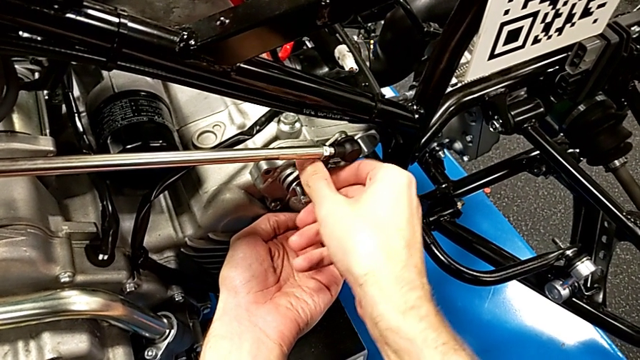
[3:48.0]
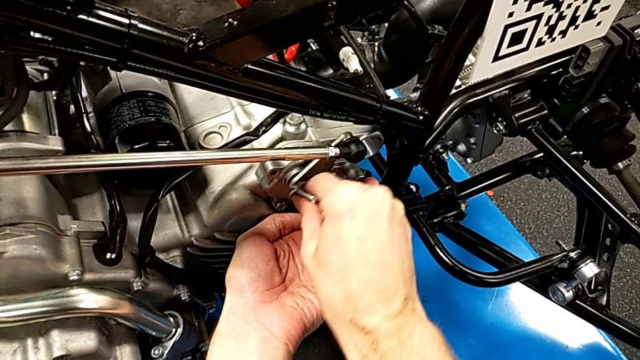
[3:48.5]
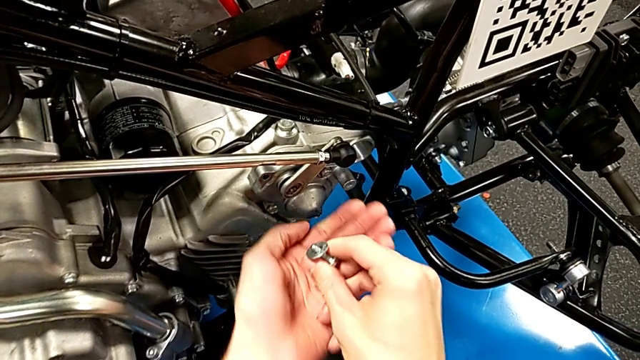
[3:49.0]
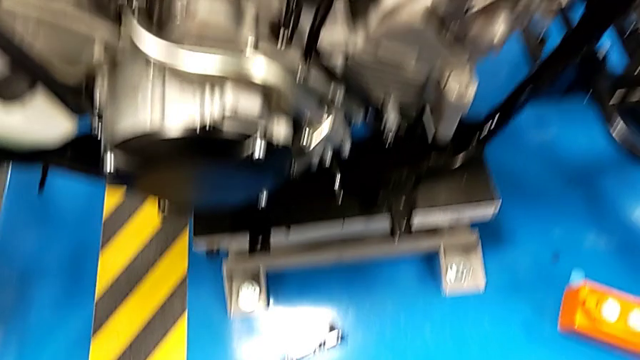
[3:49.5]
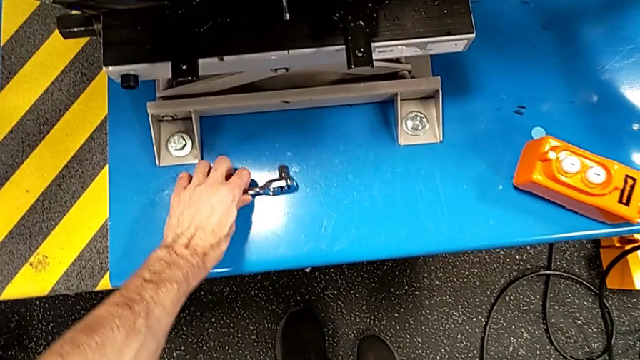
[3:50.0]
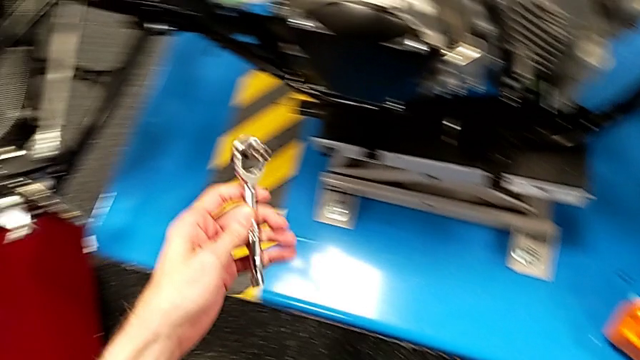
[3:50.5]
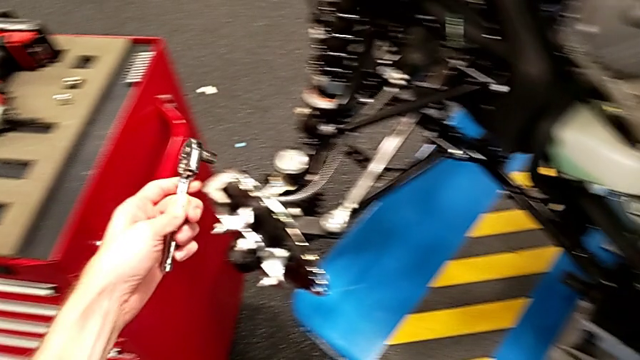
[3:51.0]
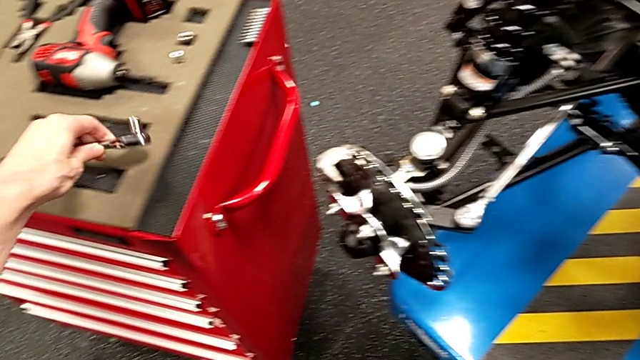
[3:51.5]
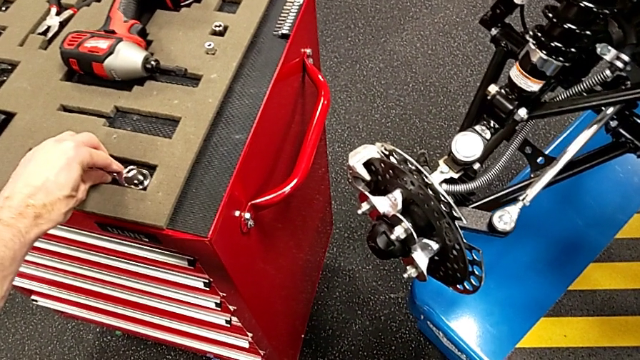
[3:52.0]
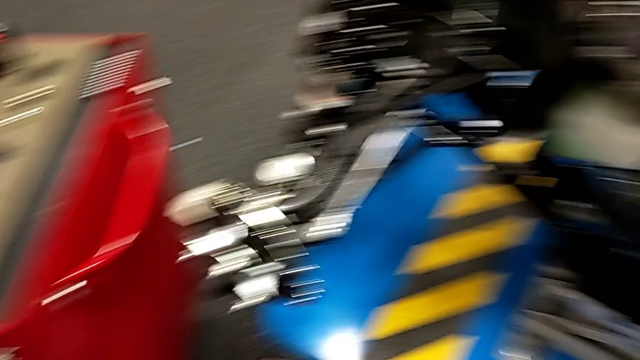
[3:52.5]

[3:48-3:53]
The camera wearer is grabbing the ratchet and tightening the bolts. They withdraw the bolt, grab the ratchet and place it.

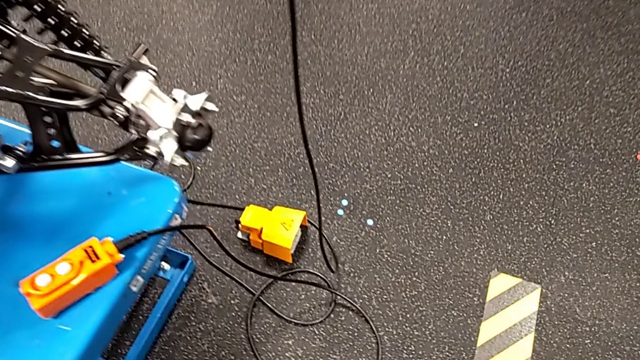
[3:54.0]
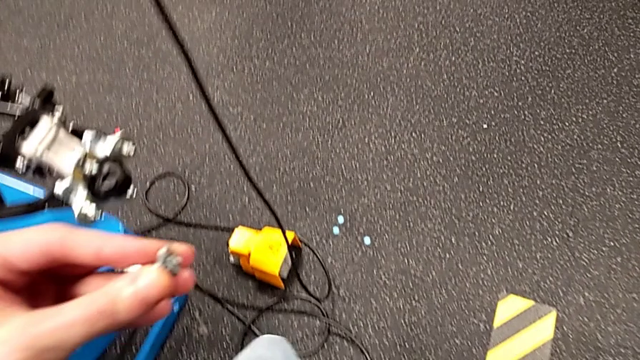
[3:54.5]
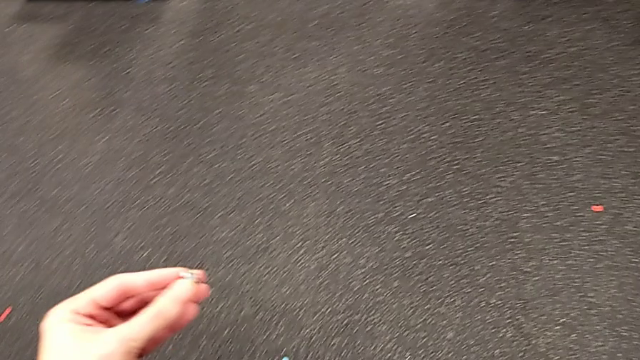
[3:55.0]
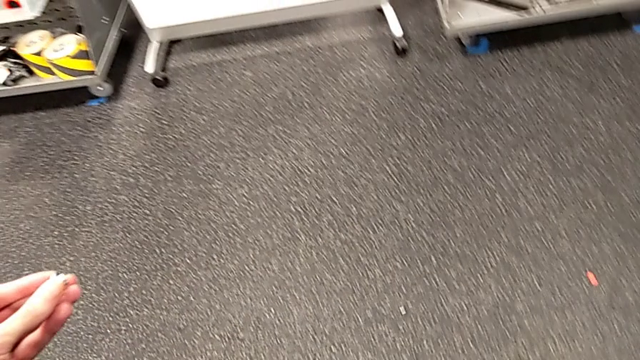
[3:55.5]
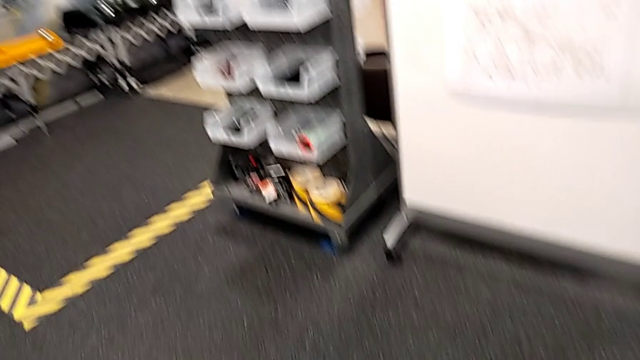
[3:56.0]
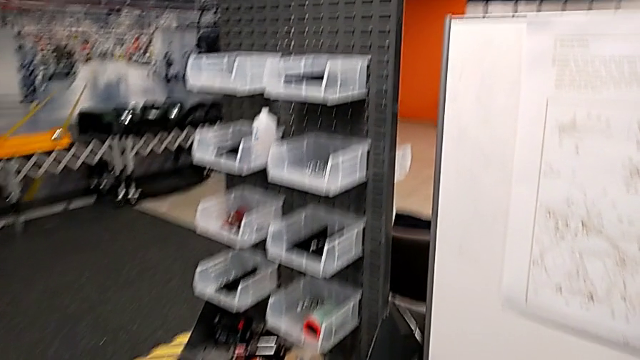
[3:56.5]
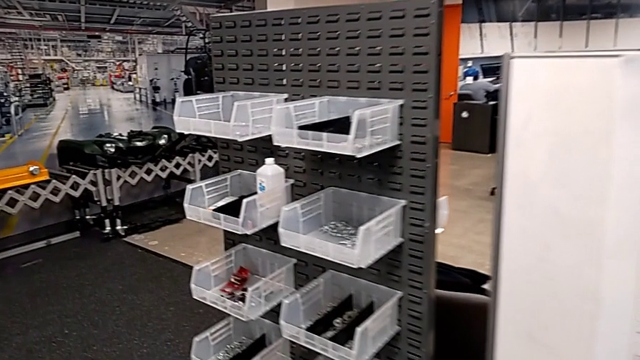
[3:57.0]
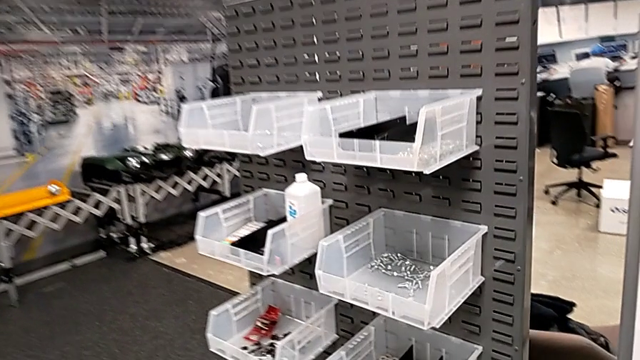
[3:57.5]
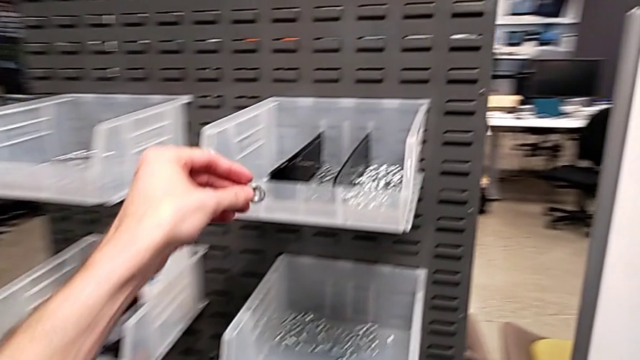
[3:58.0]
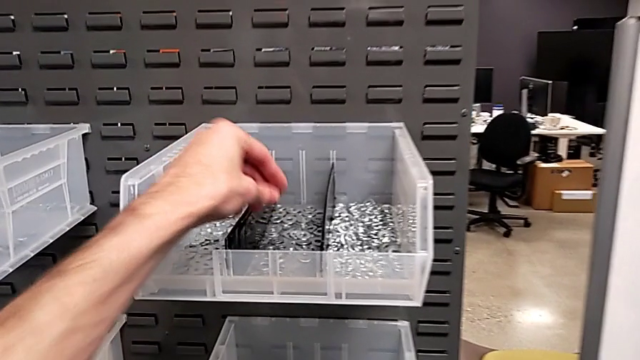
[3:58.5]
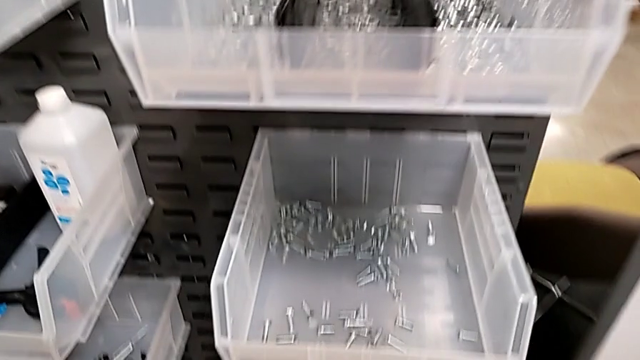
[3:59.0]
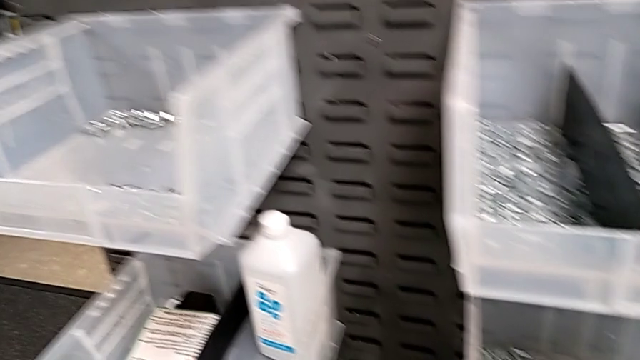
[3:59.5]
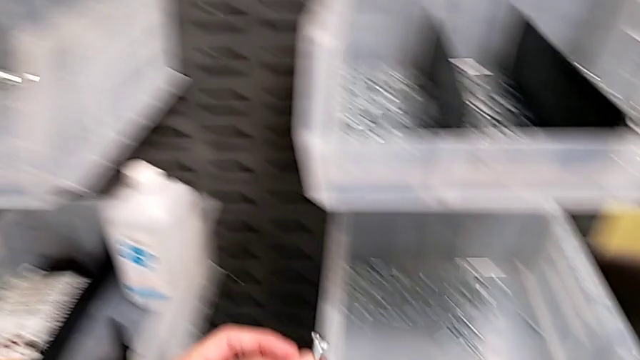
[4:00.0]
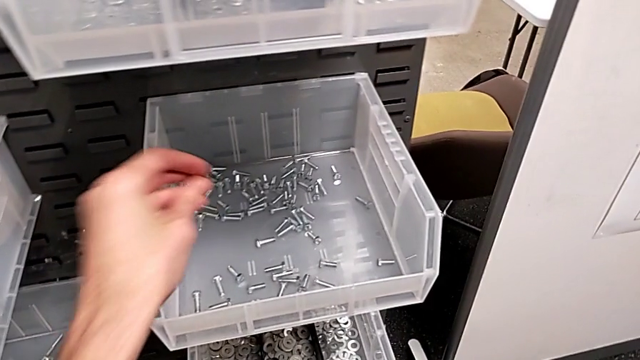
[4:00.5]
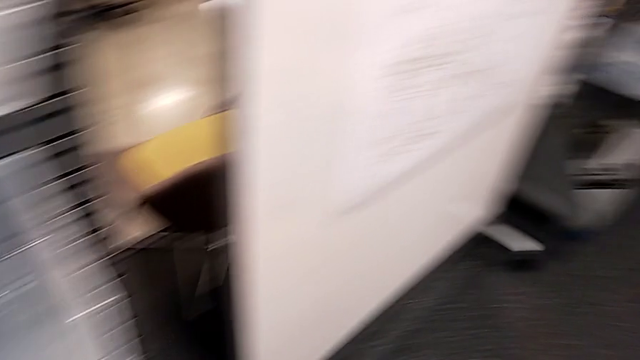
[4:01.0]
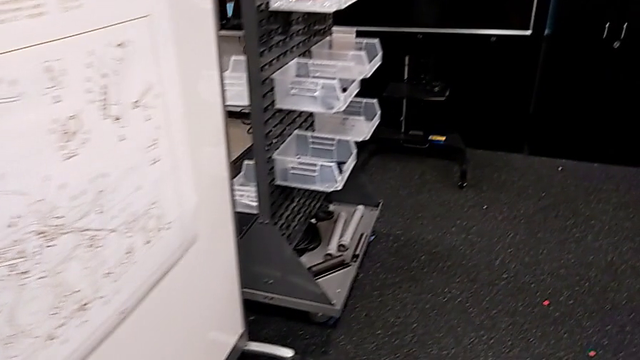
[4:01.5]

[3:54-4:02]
The camera wearer places the bolts in his or her area. They place the washer and place the bolt.

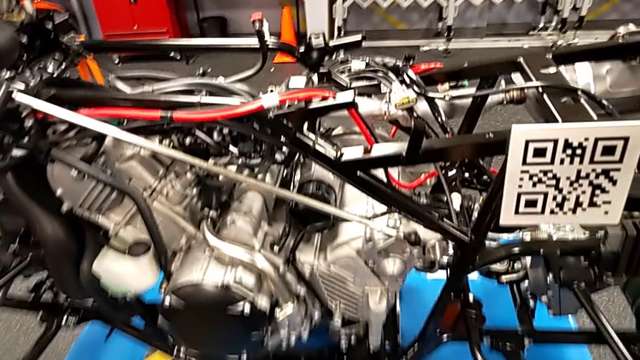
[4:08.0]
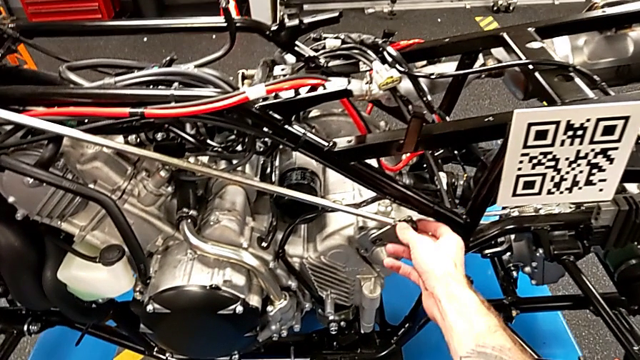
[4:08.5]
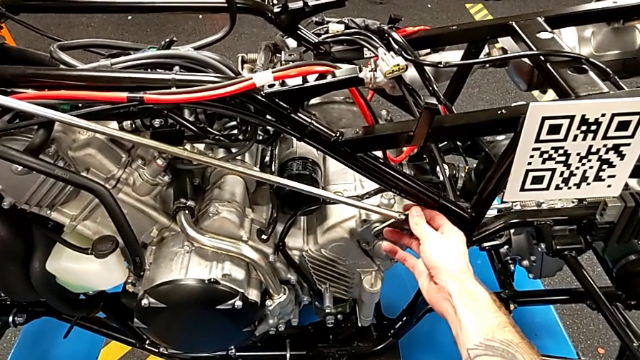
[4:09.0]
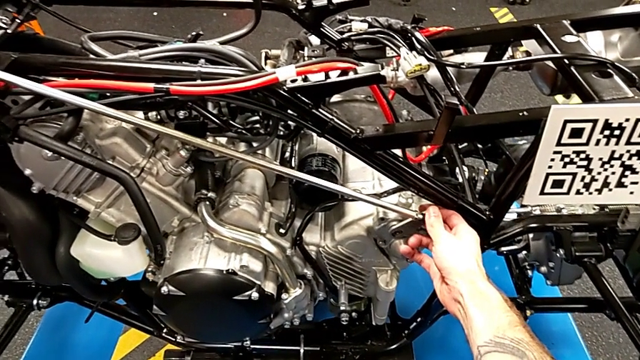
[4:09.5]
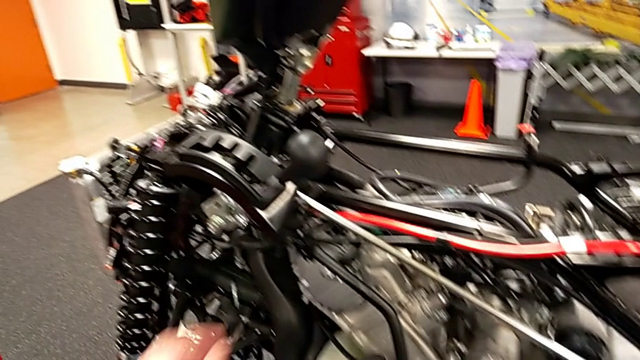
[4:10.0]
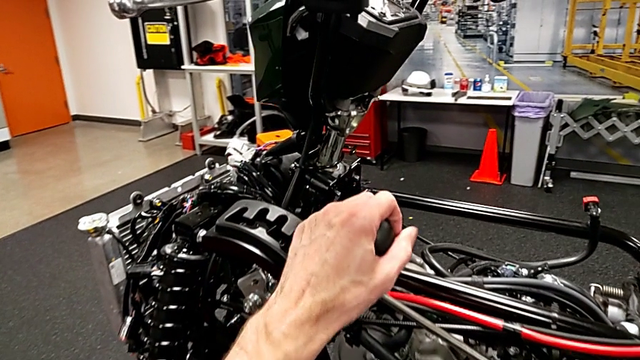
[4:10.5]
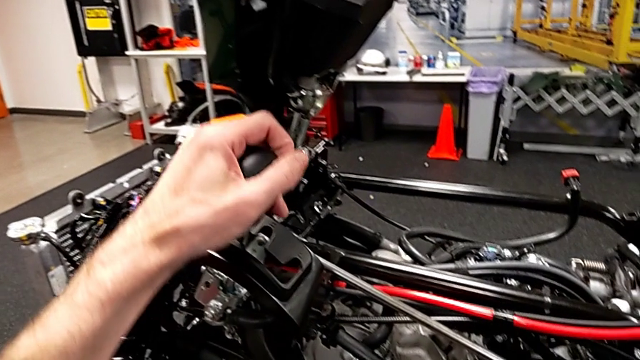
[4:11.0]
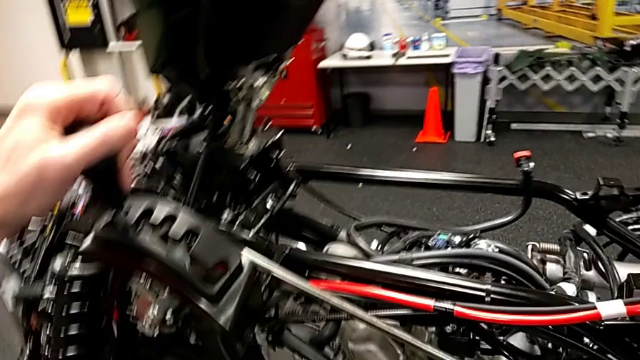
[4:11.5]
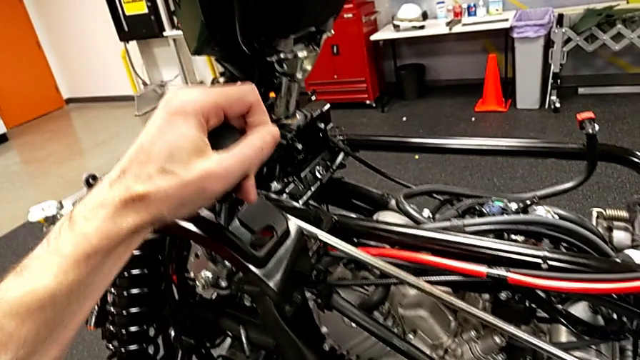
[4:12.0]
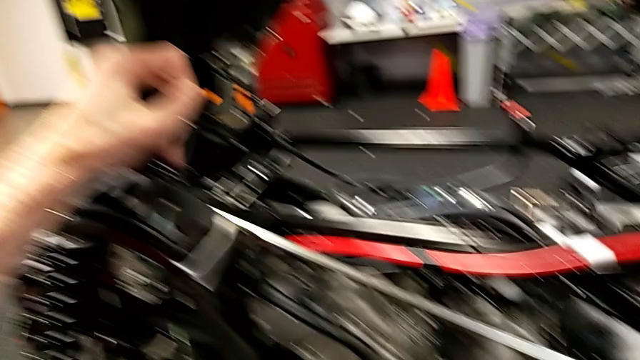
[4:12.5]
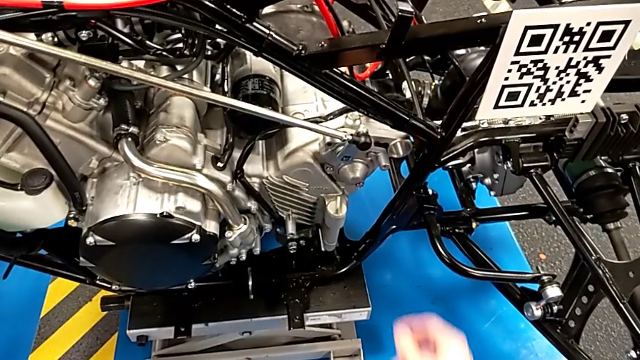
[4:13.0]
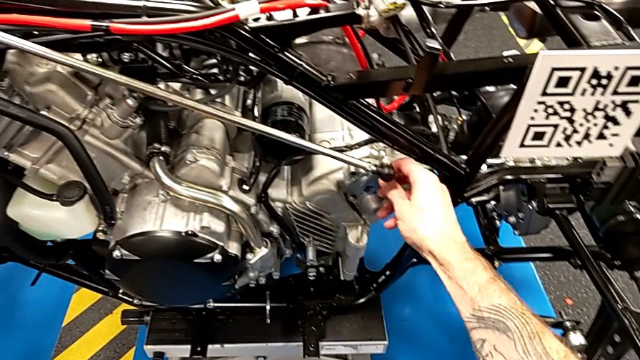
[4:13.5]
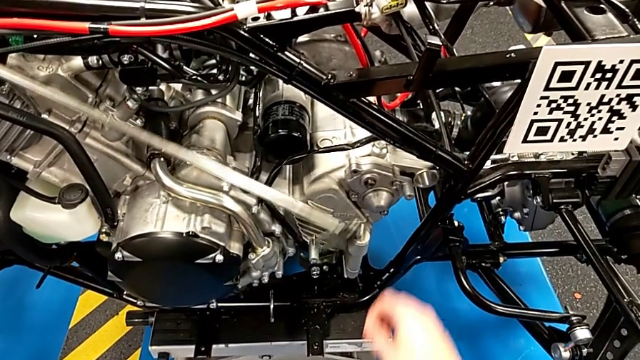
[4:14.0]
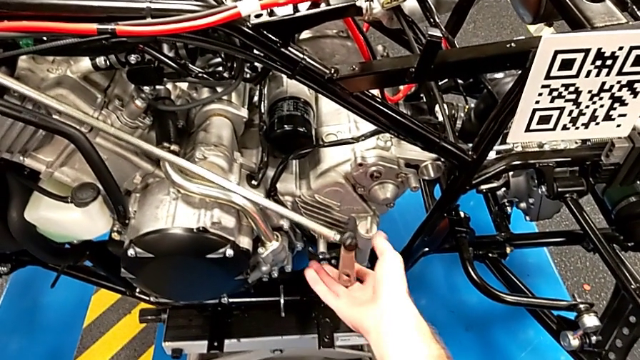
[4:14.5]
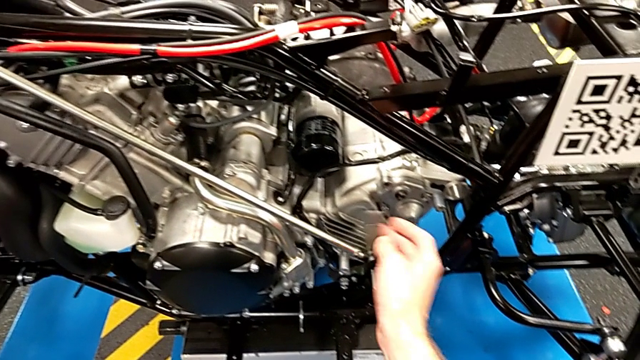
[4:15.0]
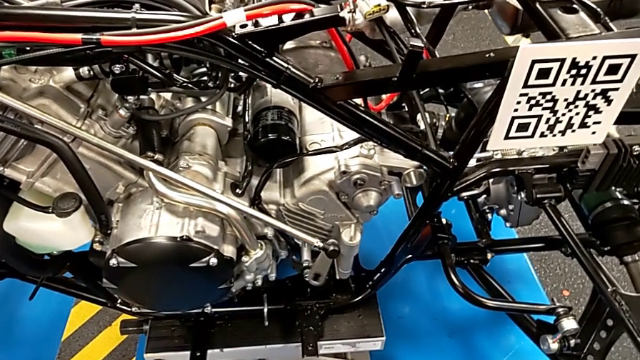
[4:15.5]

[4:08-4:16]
The camera wearer changes the lever to neutral. They wrongly grab the shift arm, shift the lever and withdraw the shift arm.
